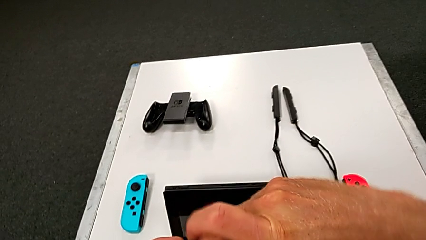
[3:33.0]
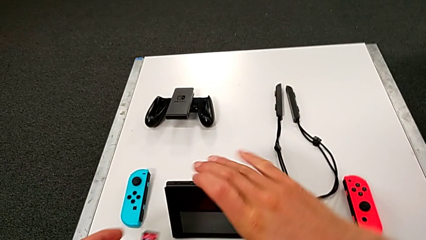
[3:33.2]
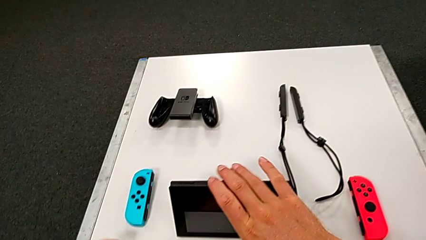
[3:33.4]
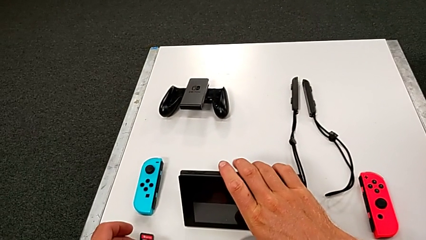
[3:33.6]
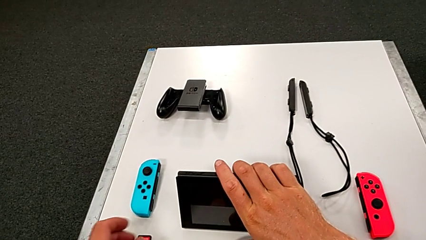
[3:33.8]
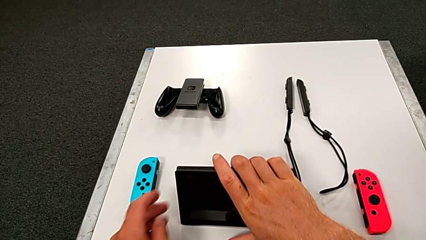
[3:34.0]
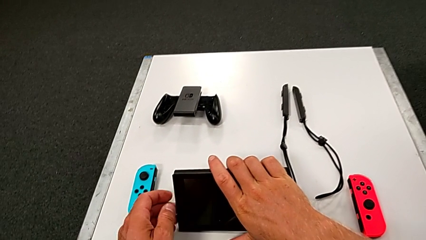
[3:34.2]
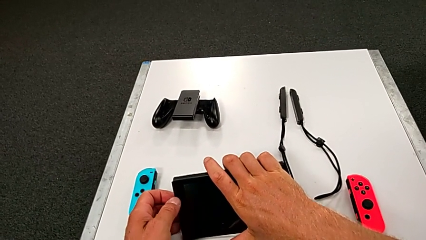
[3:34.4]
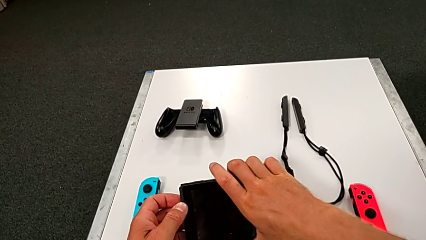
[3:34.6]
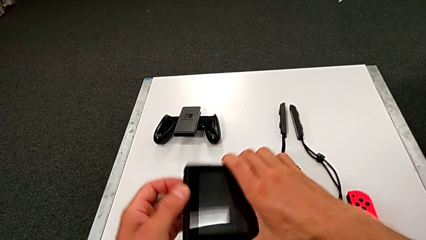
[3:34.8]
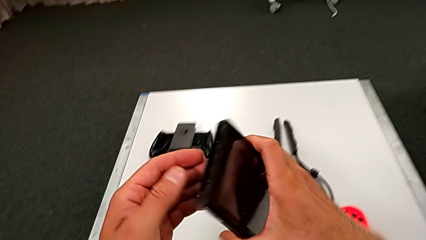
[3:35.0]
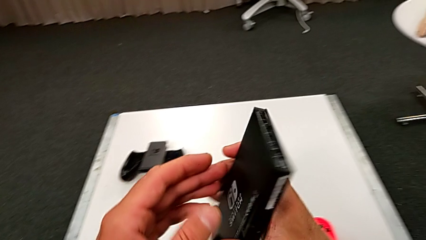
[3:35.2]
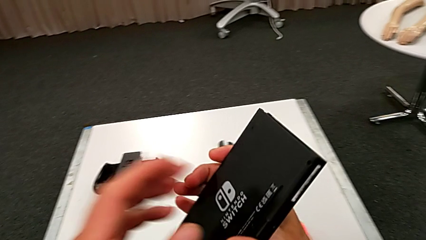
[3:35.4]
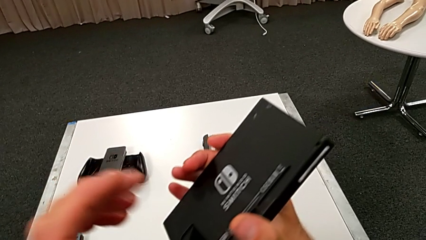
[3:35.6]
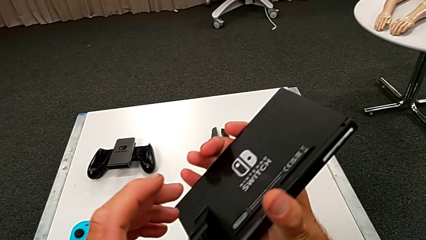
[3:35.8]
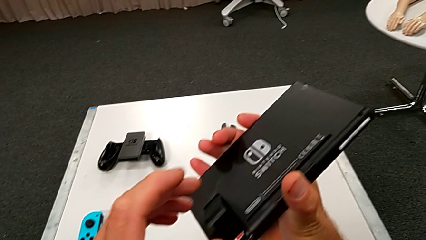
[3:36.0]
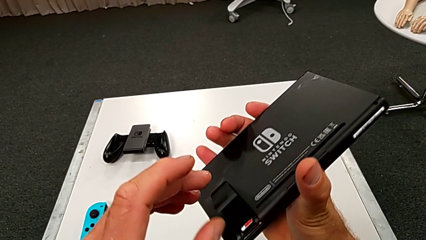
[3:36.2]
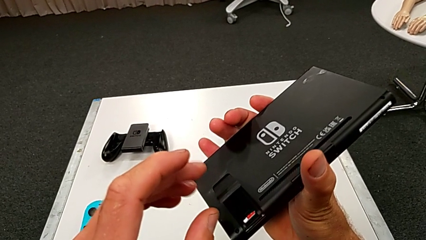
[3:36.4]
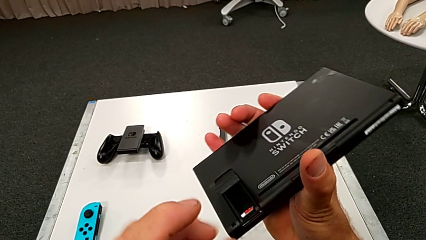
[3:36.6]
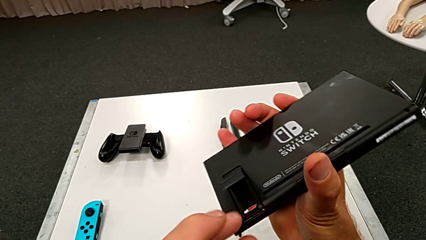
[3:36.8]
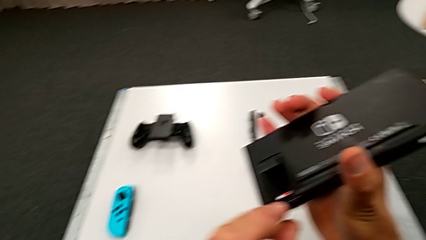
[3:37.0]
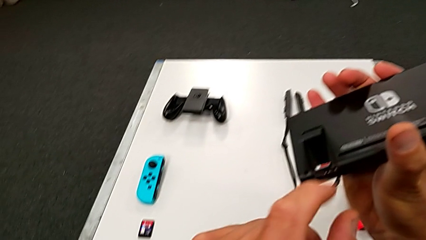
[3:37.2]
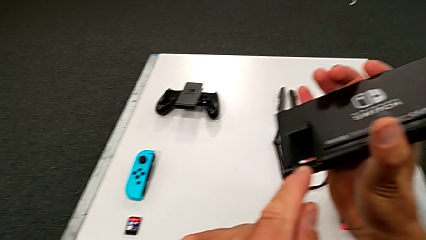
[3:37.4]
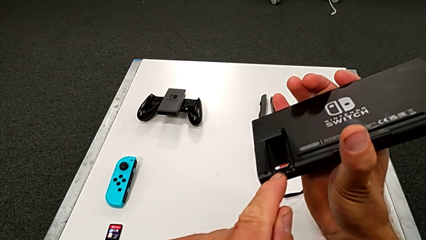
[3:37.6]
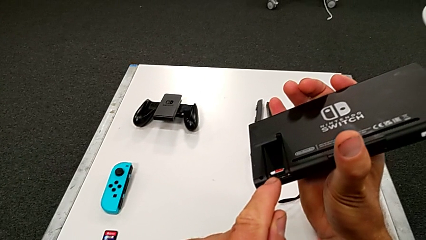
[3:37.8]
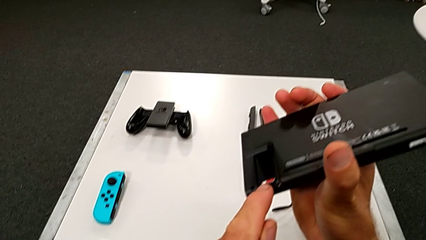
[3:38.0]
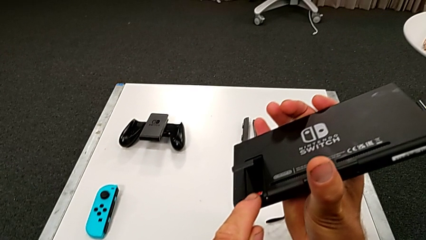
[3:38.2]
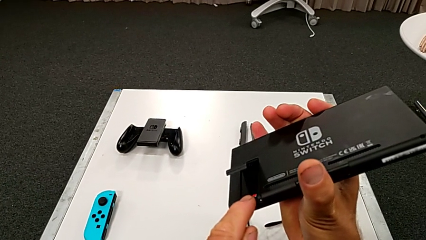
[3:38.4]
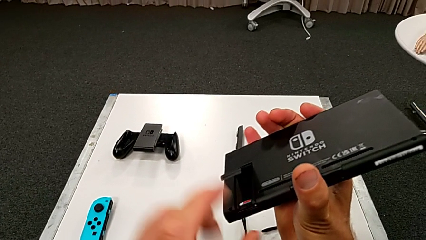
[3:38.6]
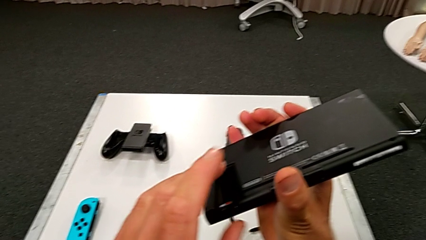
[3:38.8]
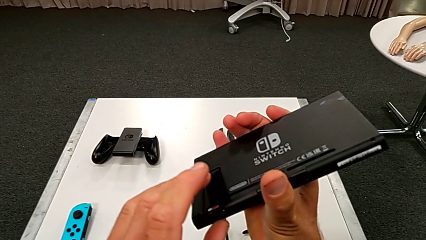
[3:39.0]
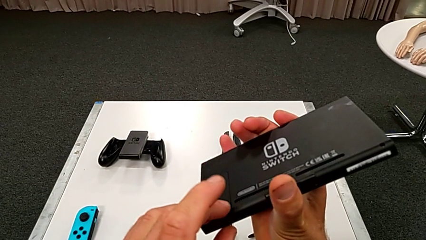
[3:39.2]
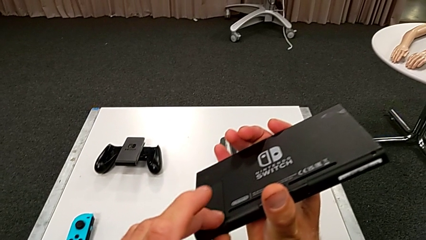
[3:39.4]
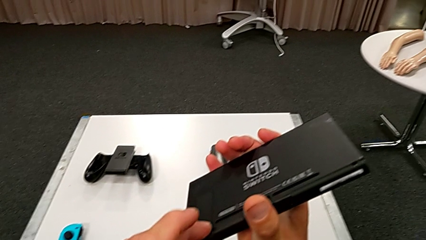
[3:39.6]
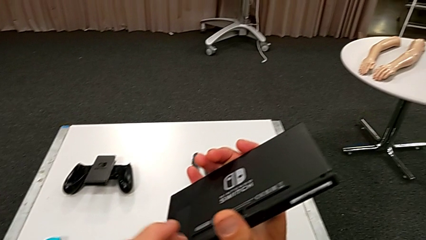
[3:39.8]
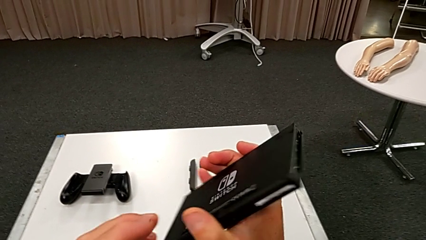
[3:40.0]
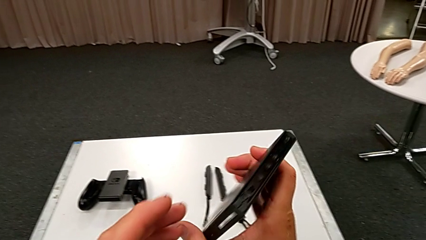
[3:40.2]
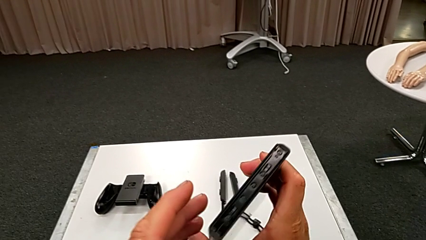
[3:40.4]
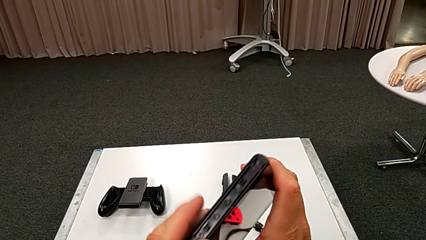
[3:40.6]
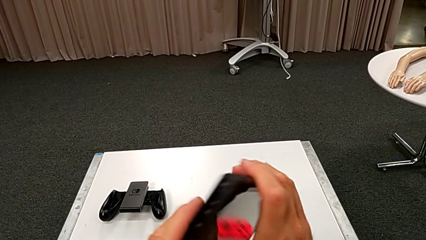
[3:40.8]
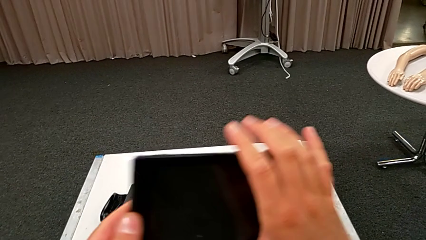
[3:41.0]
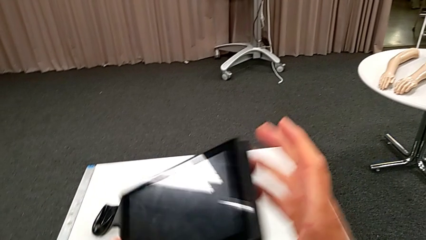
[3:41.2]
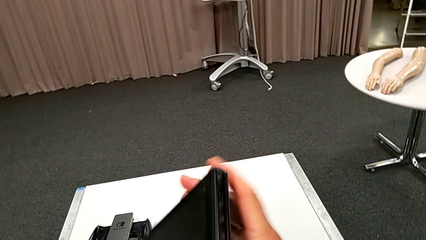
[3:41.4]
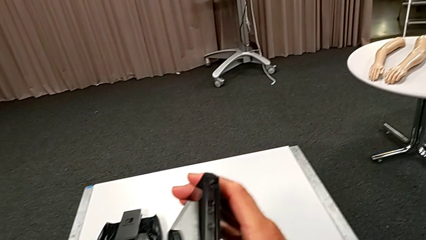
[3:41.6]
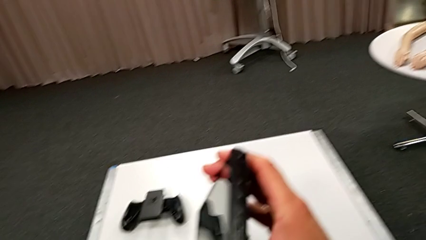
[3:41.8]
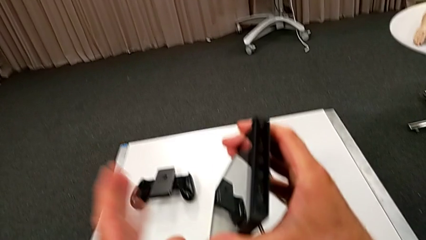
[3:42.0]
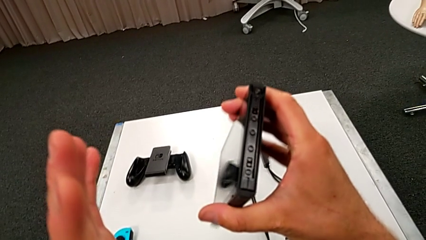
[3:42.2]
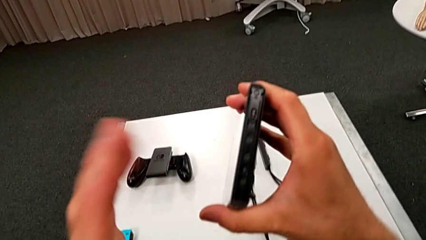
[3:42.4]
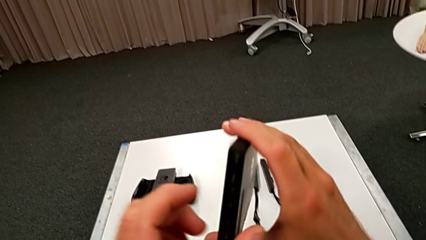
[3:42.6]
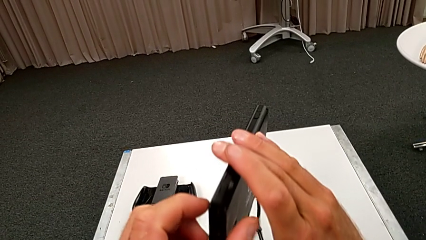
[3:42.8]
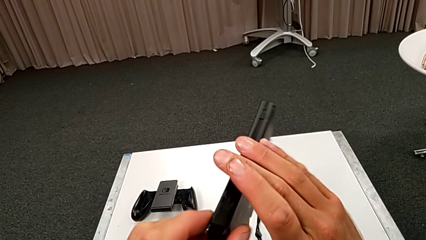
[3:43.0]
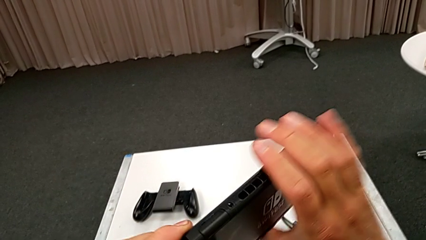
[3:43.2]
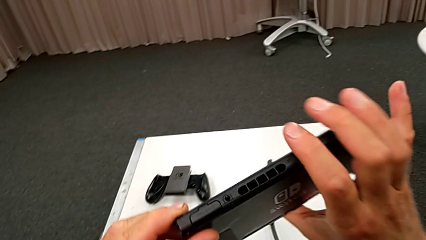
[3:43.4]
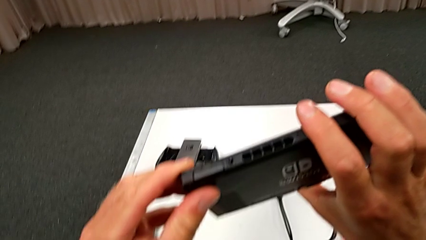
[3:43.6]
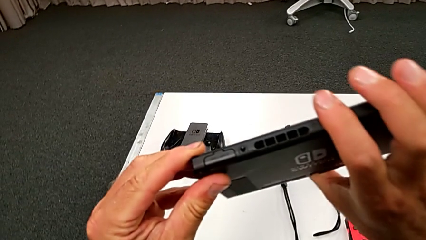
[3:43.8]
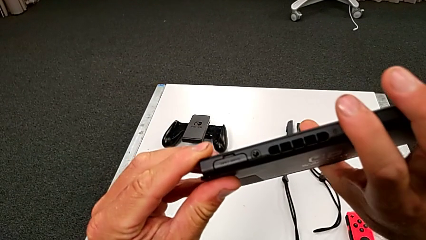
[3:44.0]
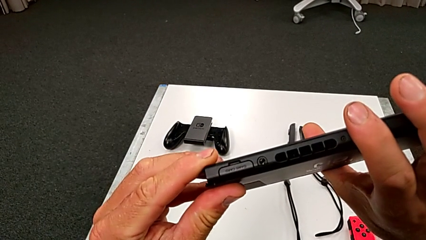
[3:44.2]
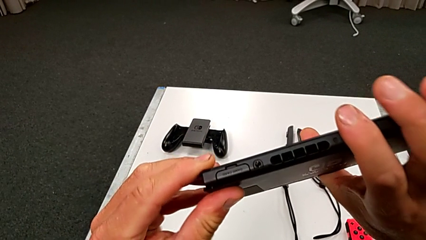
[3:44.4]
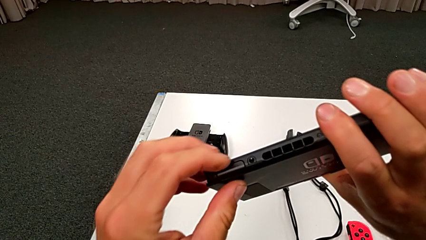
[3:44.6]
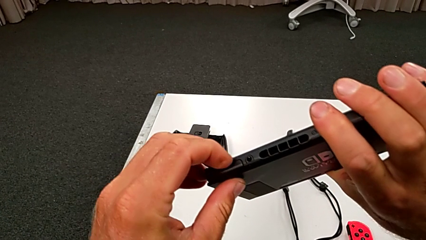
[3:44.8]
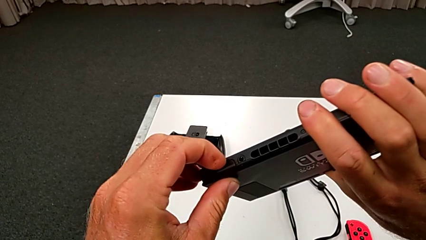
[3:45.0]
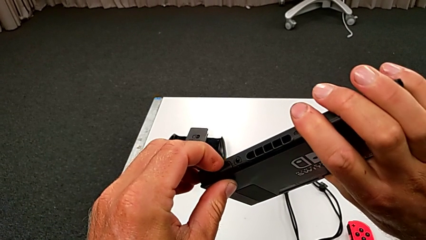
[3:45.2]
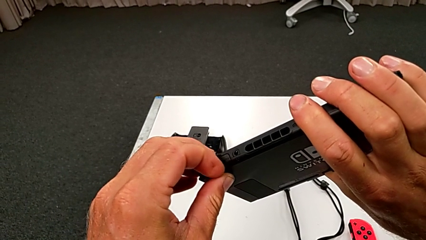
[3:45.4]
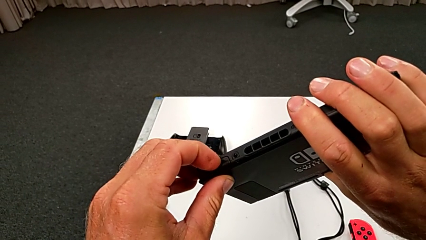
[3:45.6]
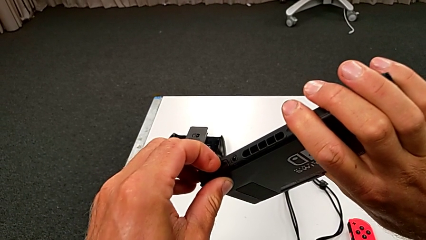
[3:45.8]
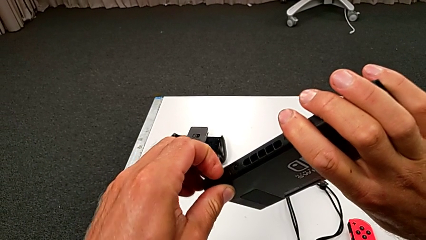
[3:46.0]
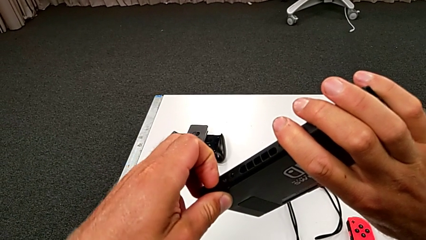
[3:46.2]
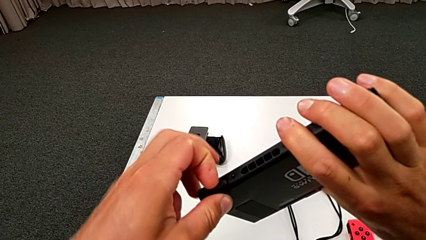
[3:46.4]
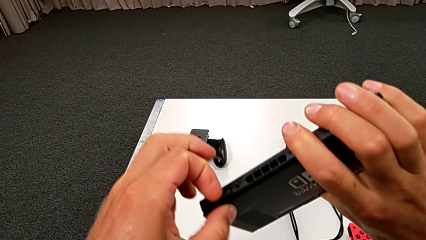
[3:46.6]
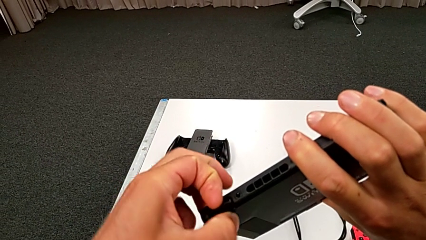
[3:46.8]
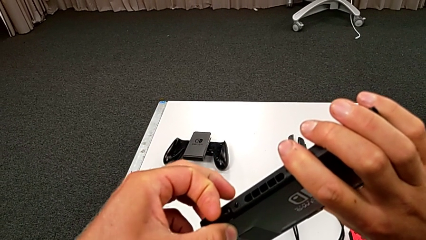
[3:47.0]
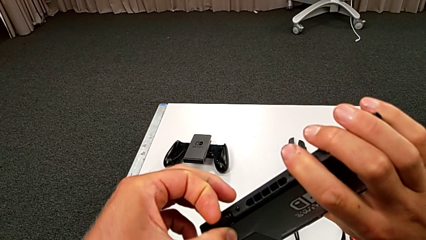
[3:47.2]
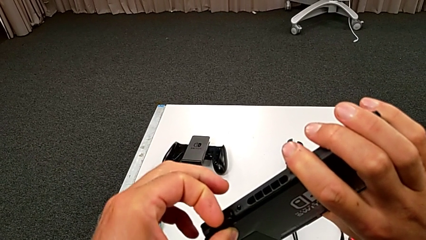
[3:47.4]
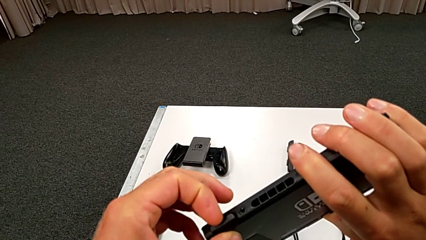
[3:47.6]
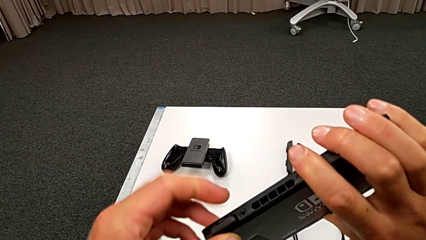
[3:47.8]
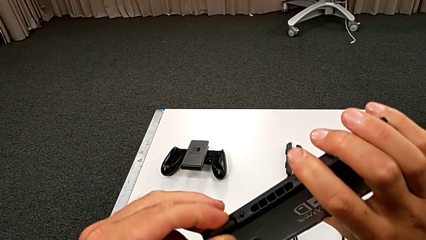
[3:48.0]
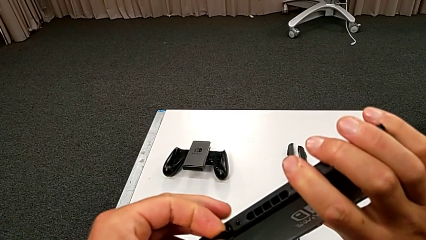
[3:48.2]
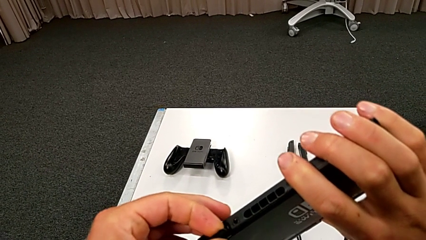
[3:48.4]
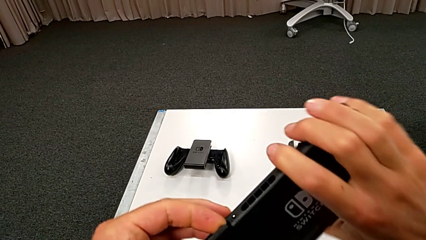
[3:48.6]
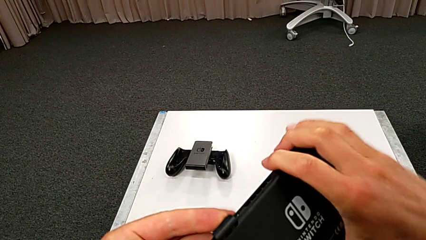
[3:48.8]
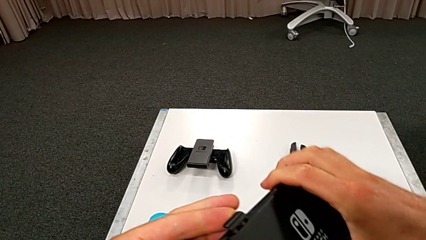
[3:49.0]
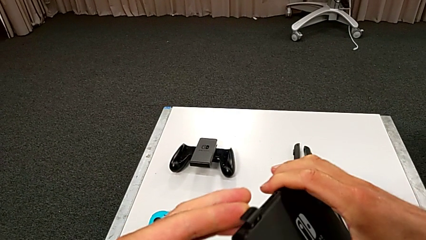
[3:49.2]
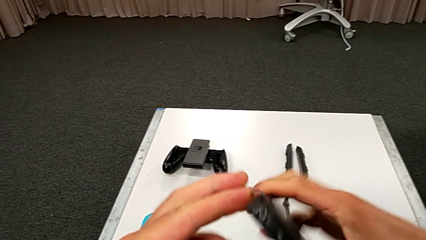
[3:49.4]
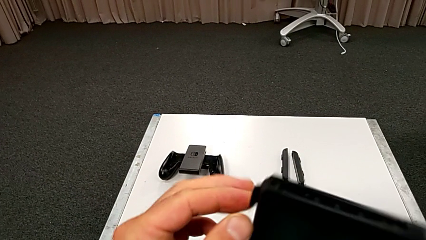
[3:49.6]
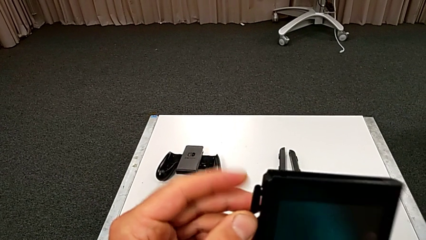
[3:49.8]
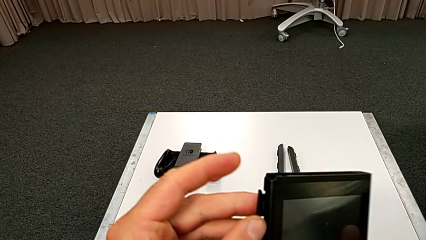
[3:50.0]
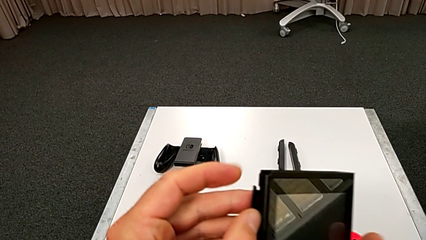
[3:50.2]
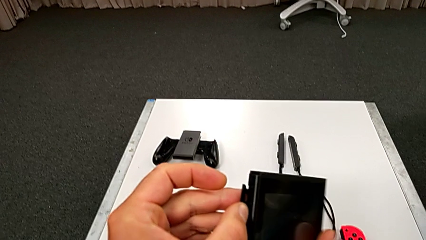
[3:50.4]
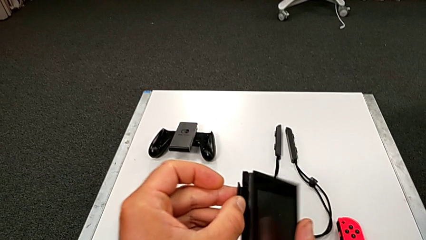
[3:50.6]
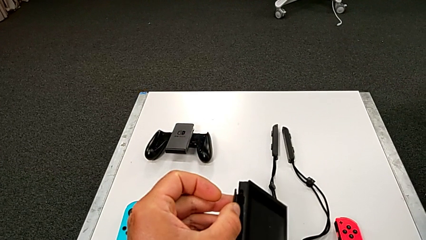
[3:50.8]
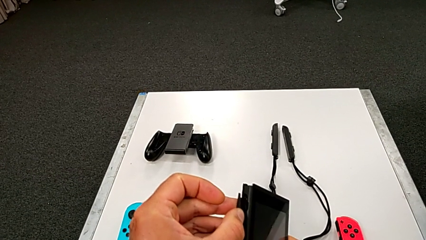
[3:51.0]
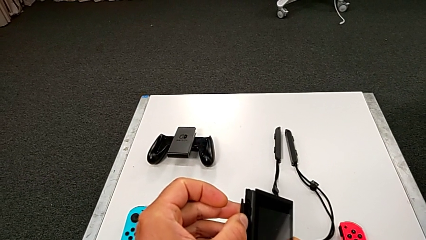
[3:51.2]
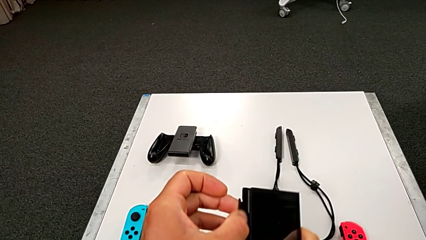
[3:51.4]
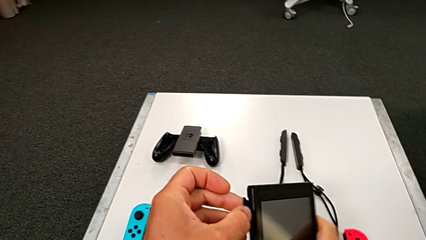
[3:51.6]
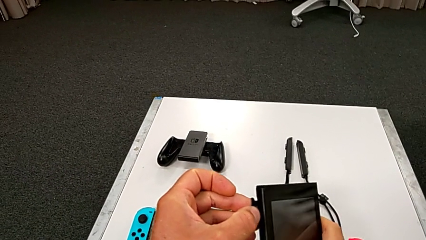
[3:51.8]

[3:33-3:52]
The camera wearer is exchanging the little game card of the Nintendo Switch. They grab the black Nintendo Switch, close the blue kickstand and open the black game card.
